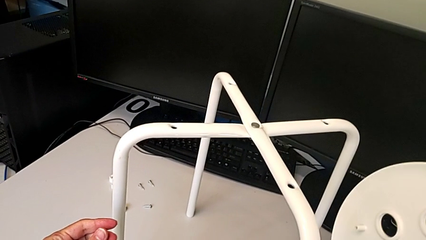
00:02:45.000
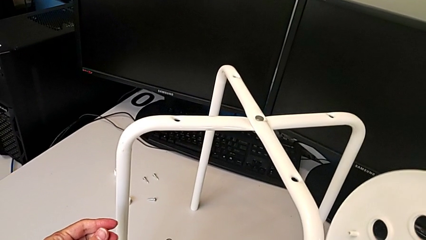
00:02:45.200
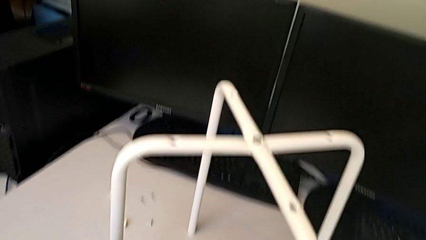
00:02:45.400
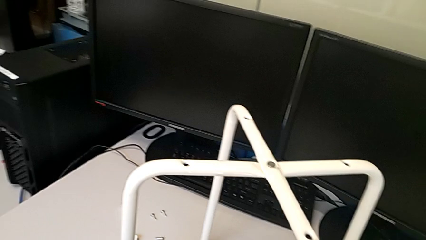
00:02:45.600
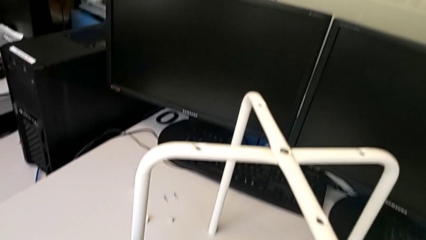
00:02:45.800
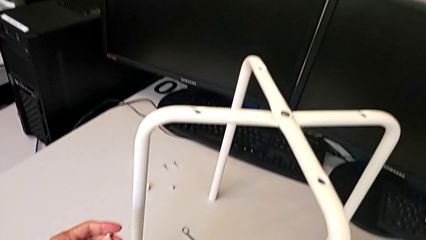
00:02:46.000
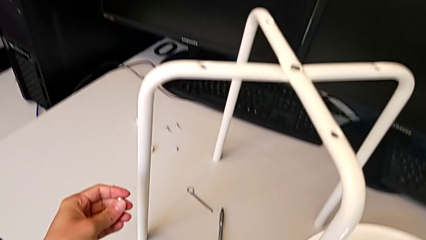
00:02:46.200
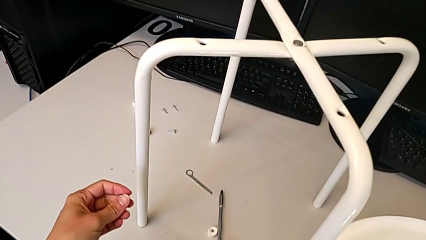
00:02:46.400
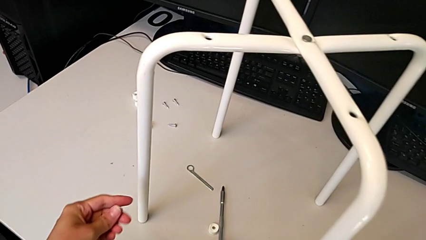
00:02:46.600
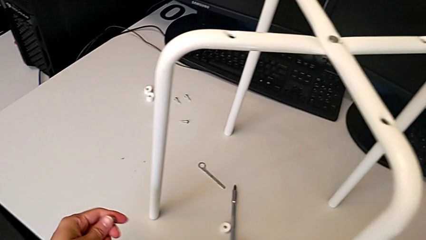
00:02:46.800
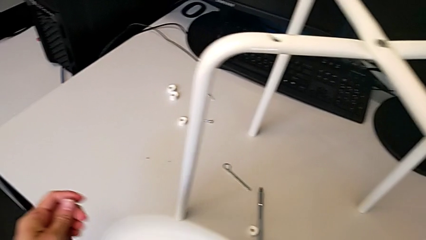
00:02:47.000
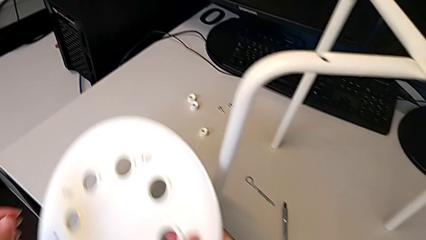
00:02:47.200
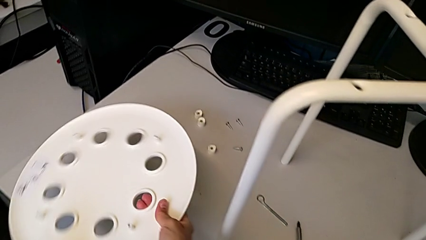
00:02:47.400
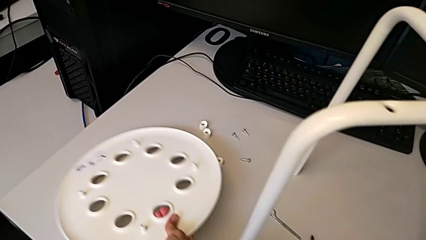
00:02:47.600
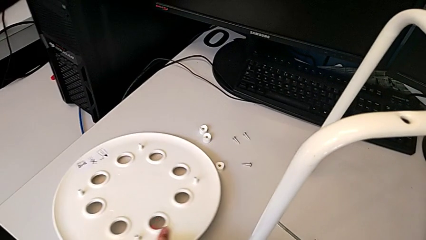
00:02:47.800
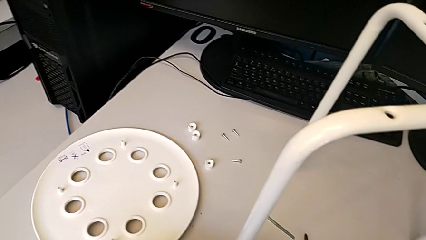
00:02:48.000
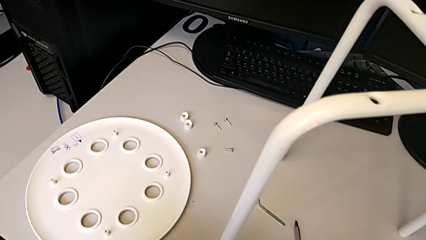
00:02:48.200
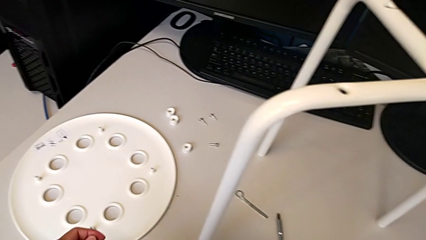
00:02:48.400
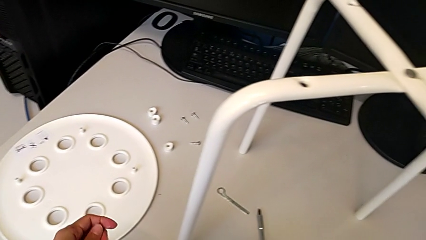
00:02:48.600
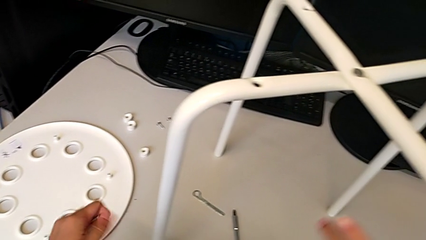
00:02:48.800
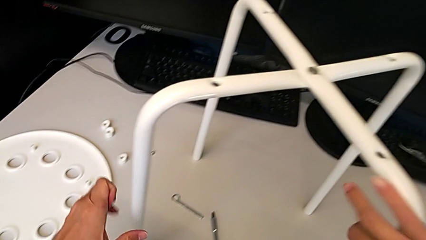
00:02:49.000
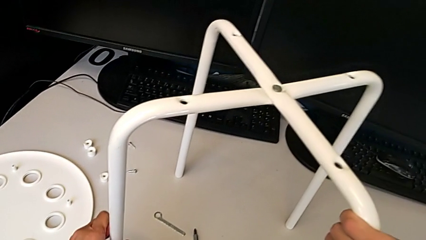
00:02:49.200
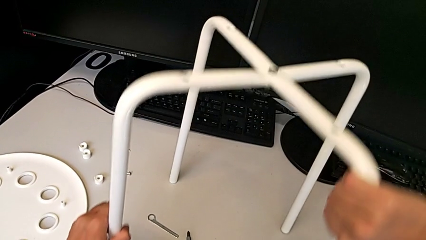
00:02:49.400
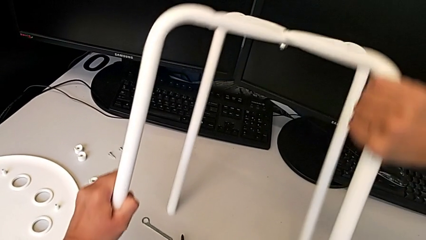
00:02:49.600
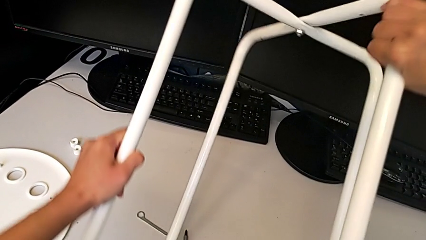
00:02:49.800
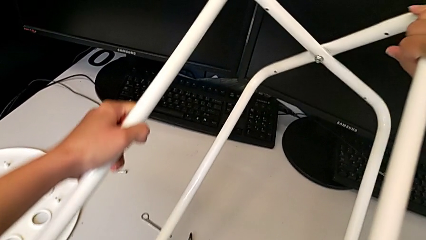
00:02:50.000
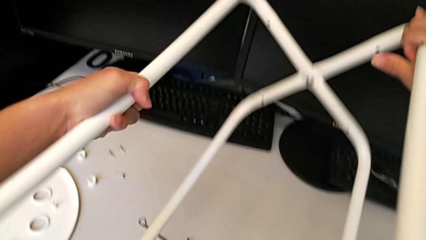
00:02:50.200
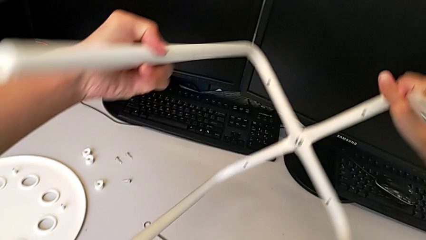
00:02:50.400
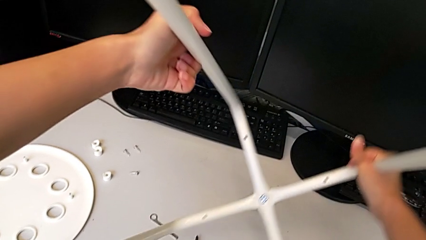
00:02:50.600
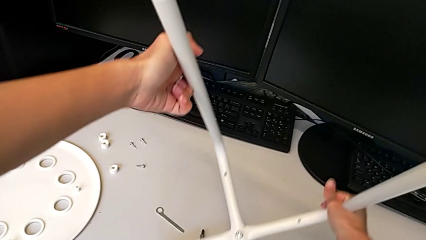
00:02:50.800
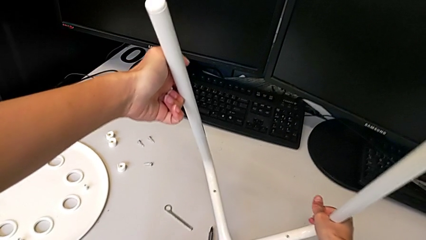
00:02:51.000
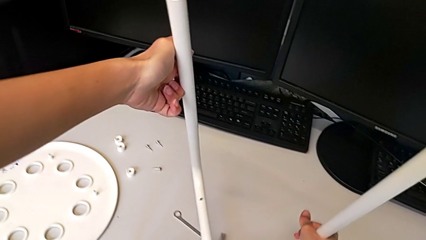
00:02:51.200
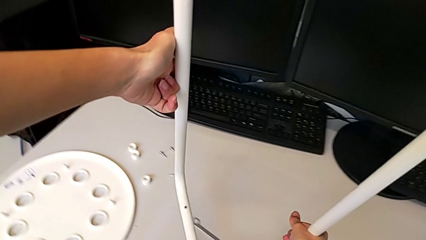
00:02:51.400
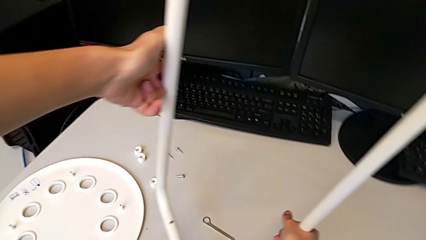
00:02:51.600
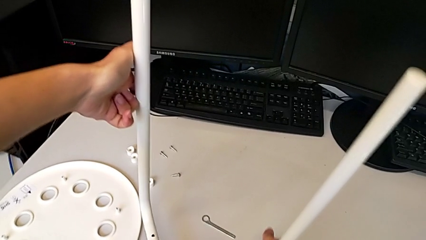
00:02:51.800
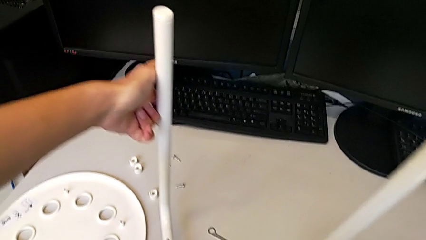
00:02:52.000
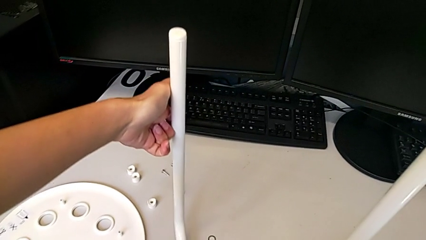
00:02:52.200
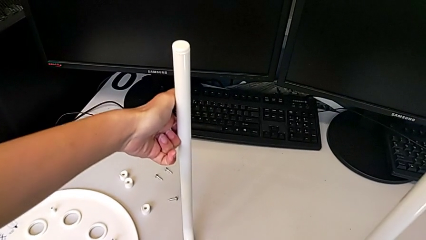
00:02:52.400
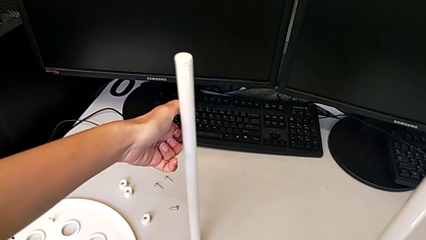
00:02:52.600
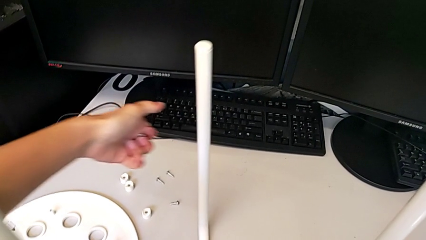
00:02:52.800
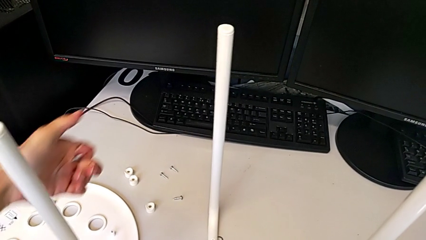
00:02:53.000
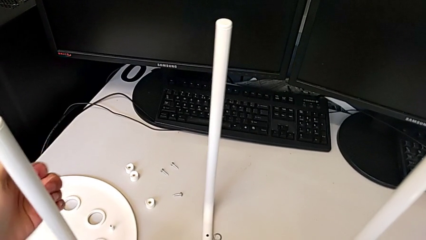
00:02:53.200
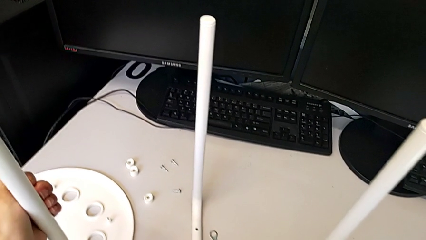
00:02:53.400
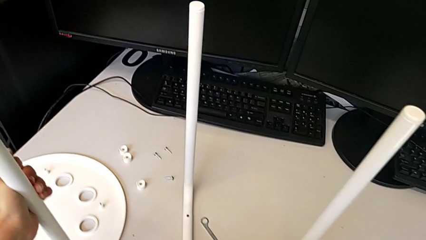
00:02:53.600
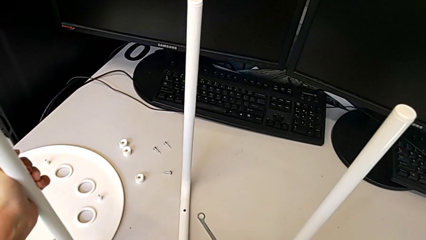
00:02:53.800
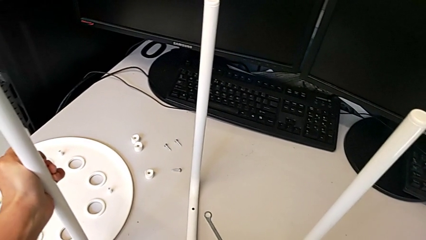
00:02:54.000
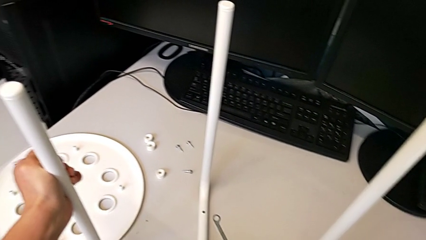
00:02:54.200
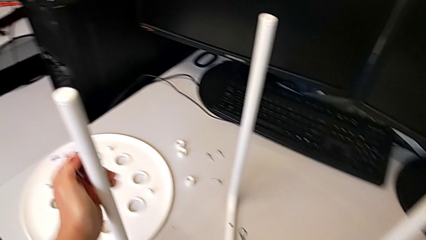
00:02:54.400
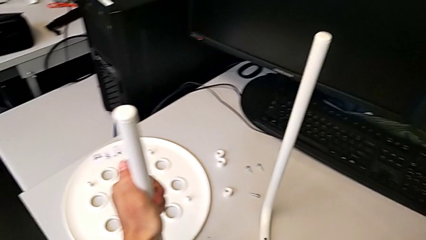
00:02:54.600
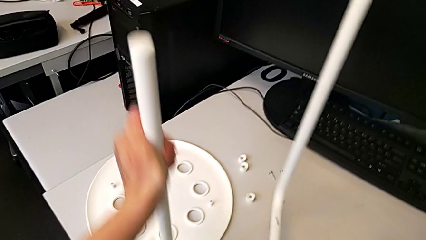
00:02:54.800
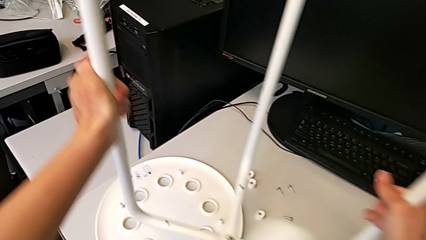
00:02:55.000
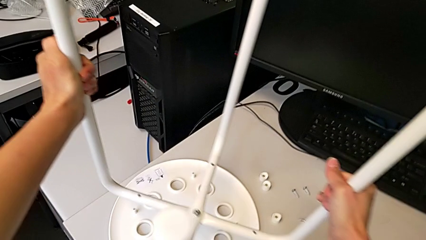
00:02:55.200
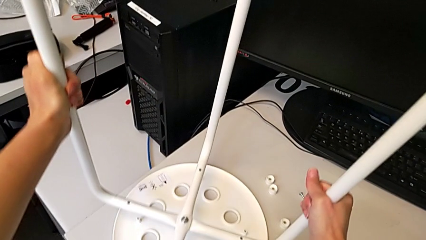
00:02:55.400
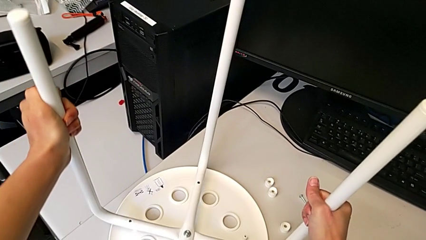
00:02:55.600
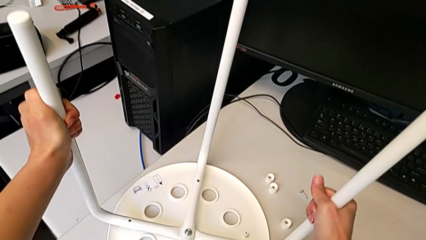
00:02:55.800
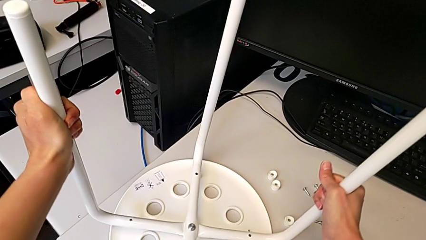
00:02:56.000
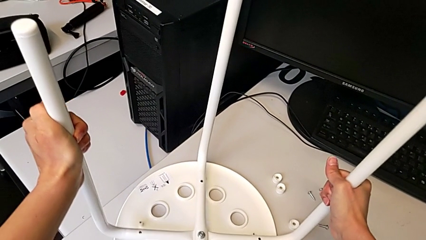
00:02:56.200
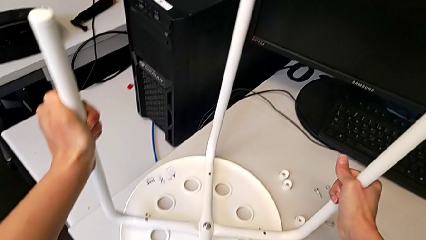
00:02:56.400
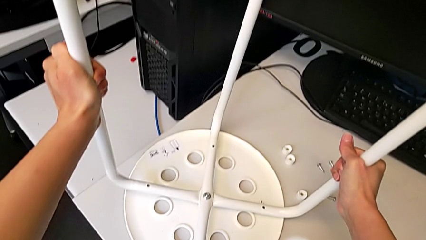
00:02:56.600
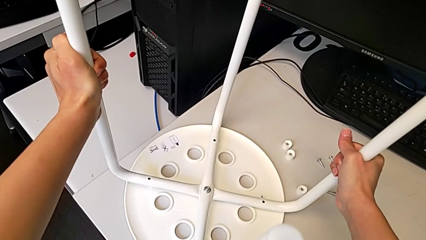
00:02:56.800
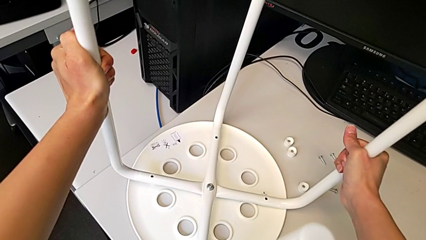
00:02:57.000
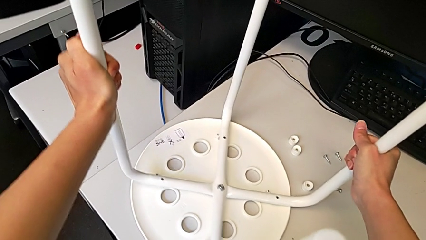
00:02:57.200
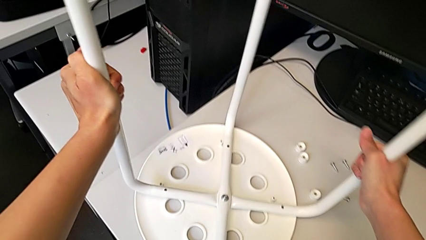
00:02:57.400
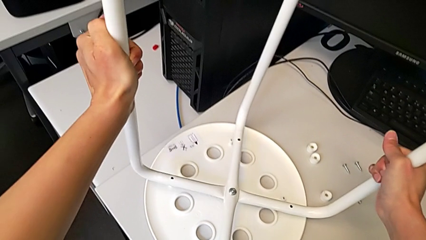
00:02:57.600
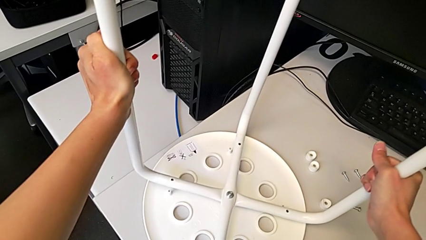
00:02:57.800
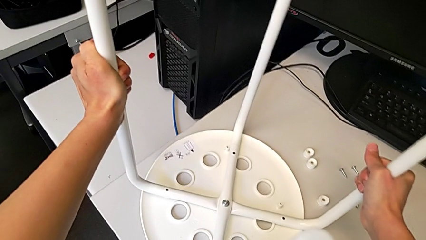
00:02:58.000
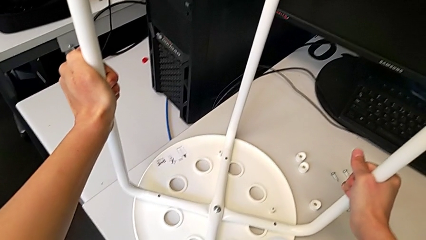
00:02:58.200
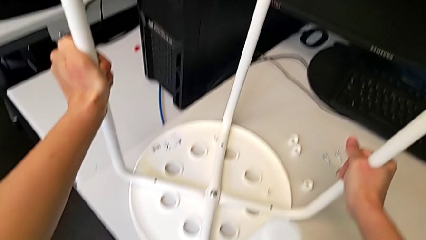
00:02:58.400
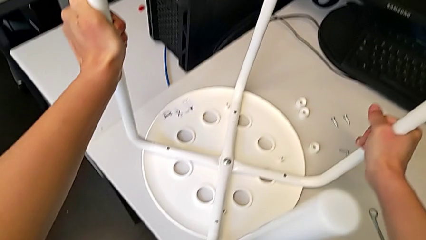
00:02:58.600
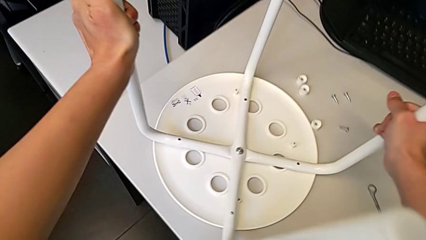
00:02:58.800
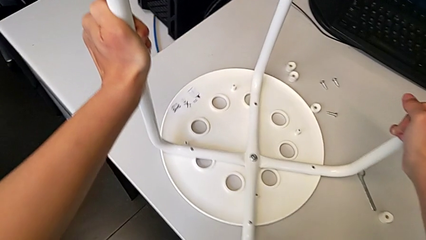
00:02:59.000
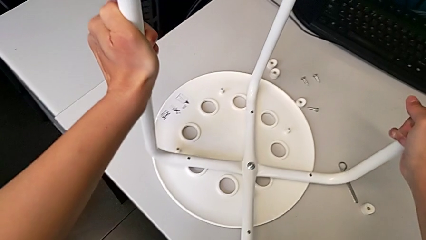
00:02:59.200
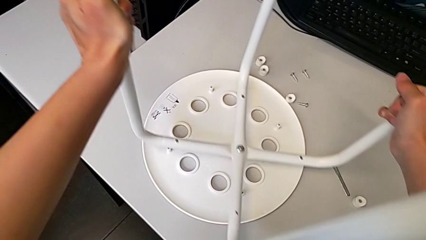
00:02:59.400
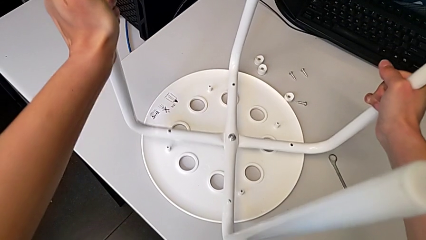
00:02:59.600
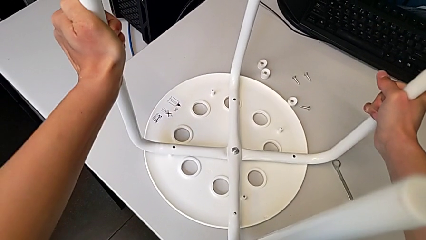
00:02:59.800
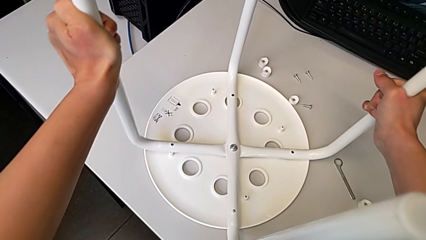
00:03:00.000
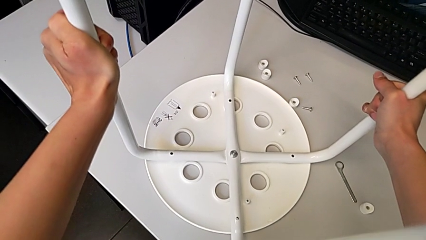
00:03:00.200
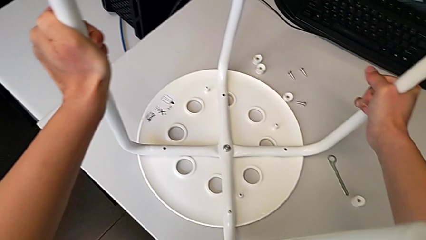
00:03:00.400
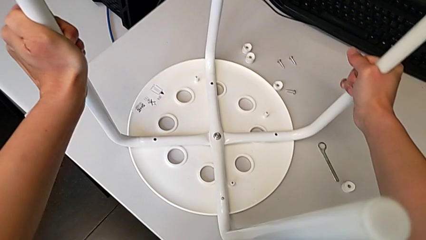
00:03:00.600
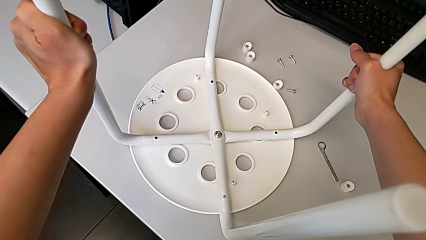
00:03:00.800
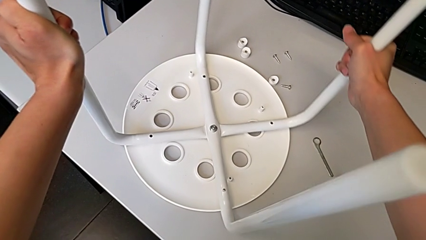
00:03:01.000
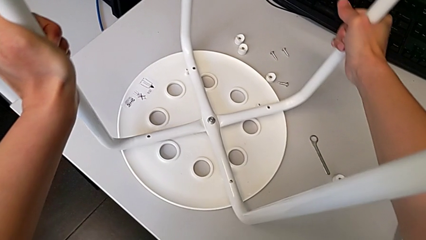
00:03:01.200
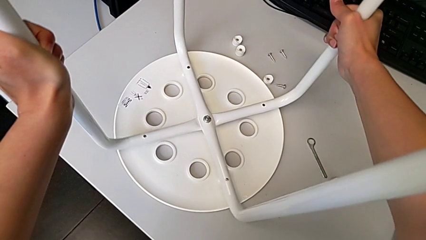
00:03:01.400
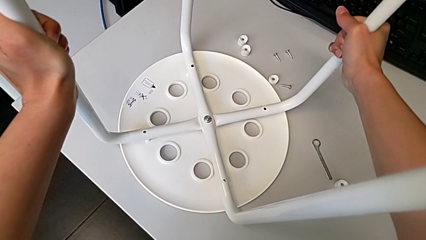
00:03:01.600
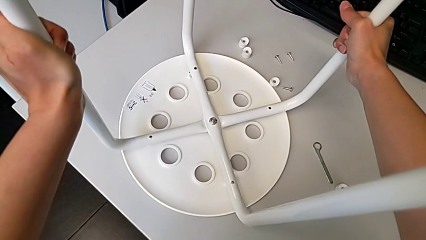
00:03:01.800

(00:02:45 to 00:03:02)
The camera wearer is assembling the legs onto the seat. They place the seat, rotate the leg, lift it and begin to align it.
